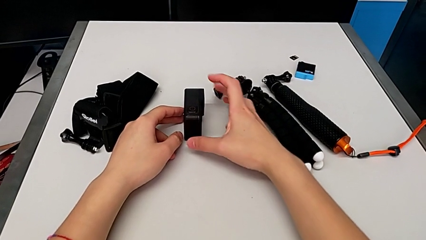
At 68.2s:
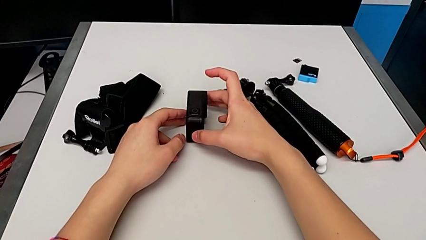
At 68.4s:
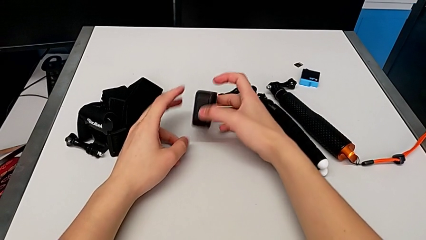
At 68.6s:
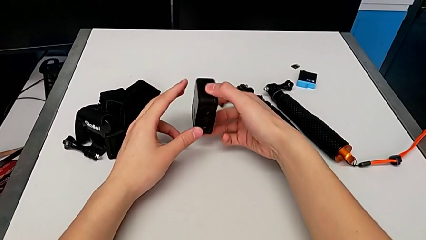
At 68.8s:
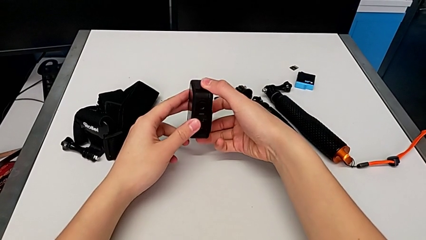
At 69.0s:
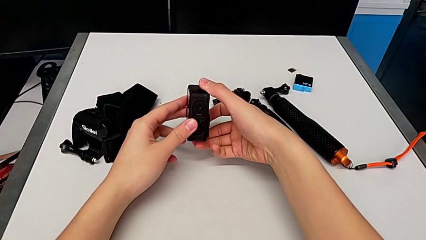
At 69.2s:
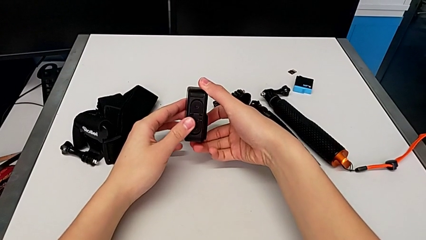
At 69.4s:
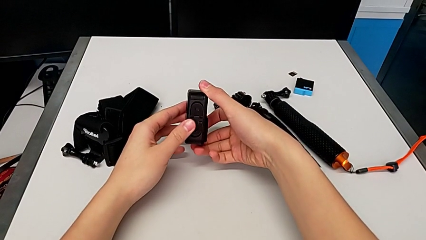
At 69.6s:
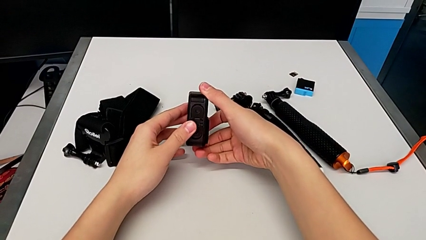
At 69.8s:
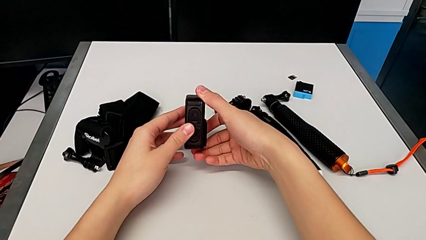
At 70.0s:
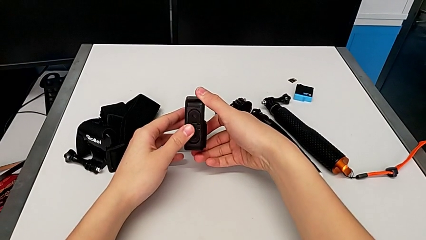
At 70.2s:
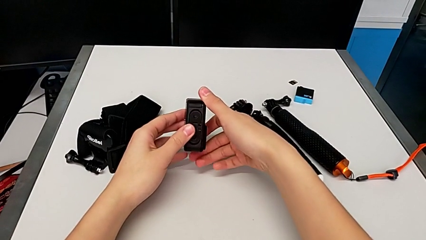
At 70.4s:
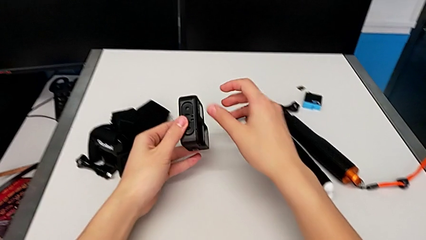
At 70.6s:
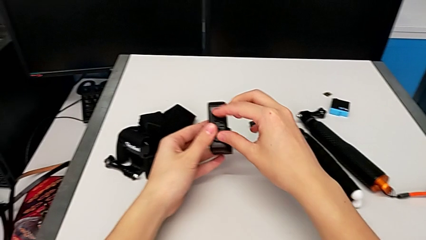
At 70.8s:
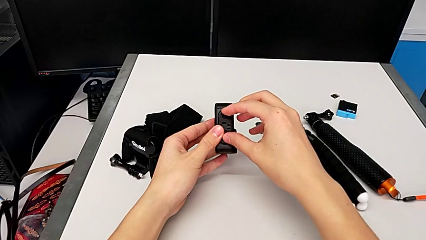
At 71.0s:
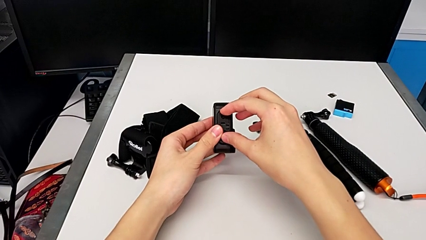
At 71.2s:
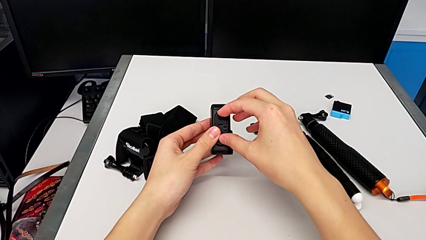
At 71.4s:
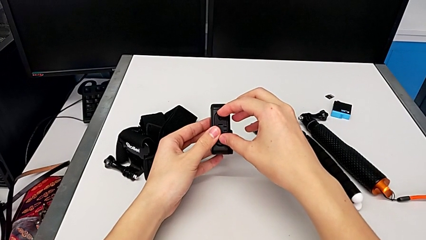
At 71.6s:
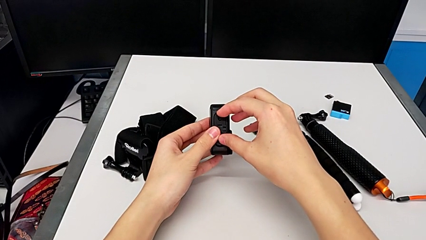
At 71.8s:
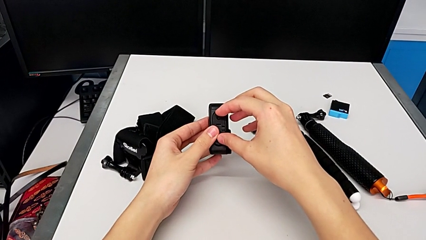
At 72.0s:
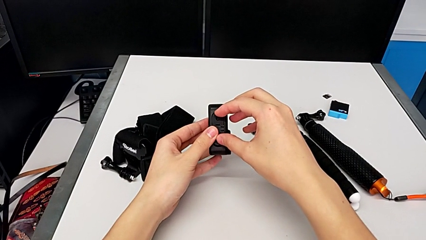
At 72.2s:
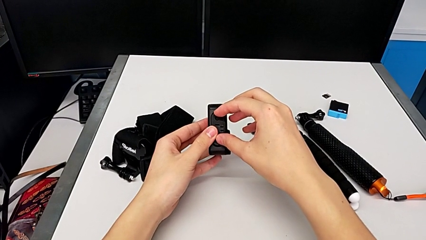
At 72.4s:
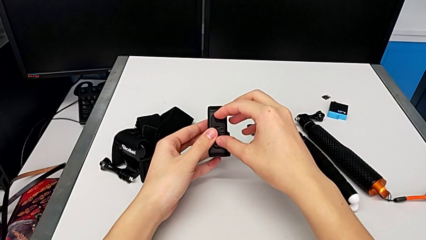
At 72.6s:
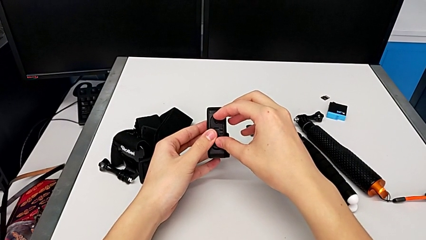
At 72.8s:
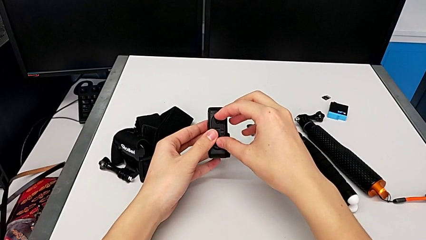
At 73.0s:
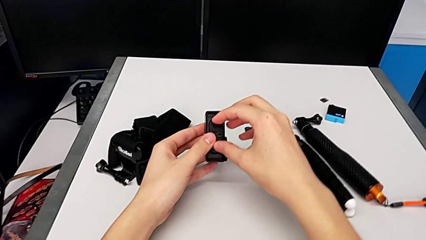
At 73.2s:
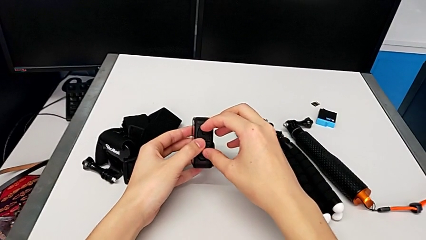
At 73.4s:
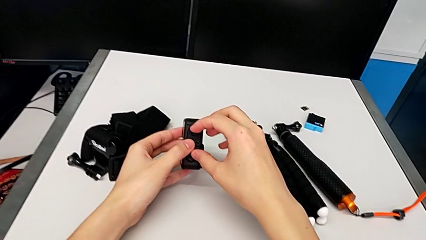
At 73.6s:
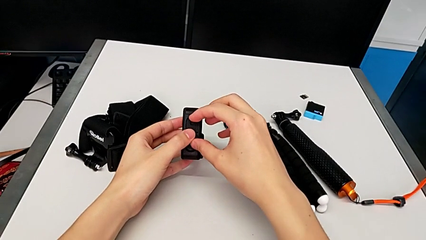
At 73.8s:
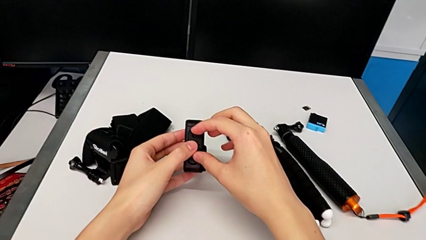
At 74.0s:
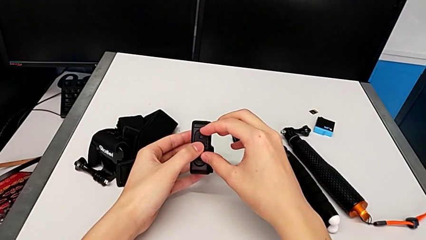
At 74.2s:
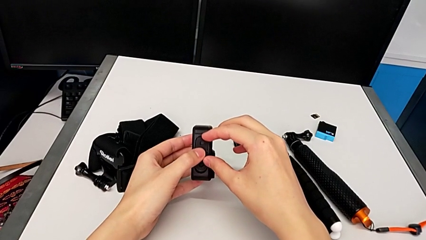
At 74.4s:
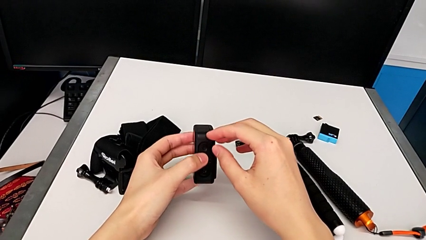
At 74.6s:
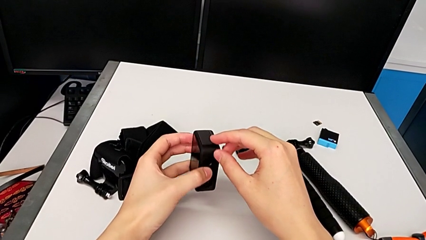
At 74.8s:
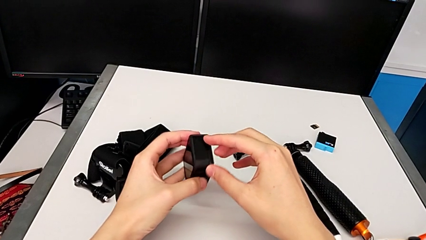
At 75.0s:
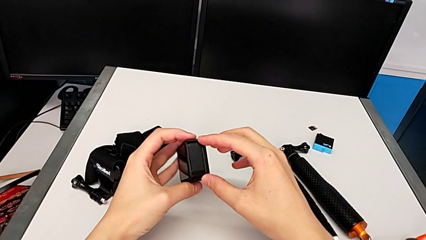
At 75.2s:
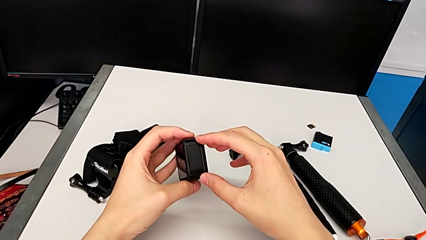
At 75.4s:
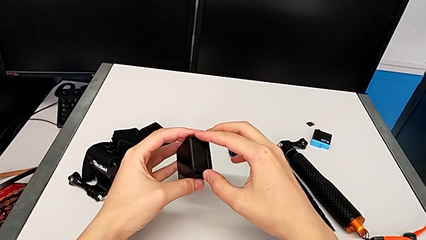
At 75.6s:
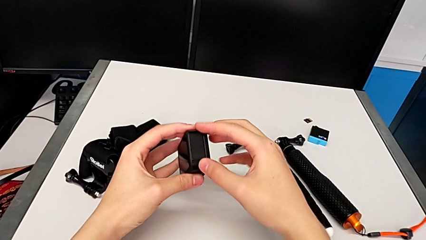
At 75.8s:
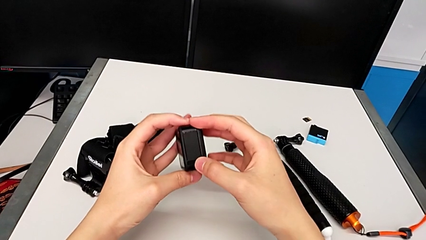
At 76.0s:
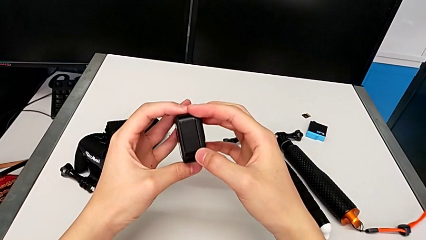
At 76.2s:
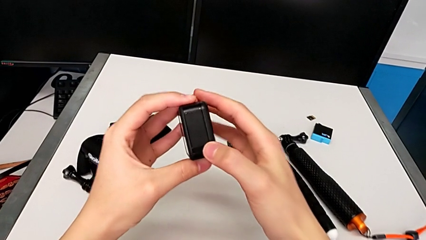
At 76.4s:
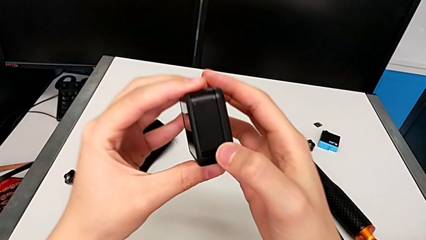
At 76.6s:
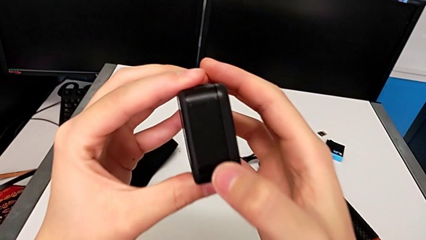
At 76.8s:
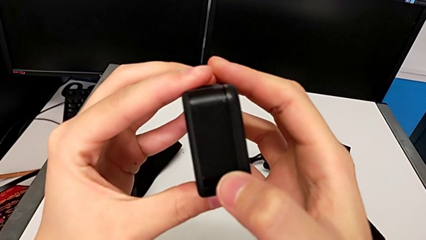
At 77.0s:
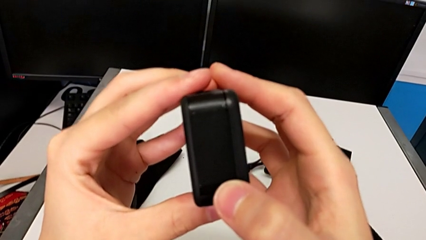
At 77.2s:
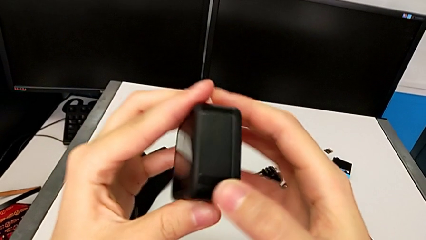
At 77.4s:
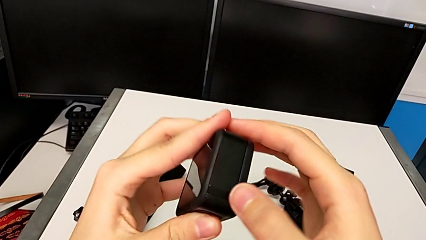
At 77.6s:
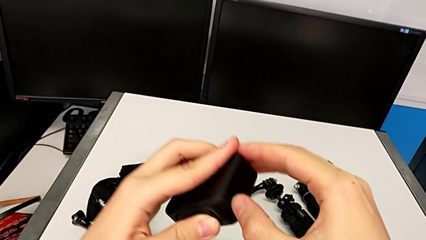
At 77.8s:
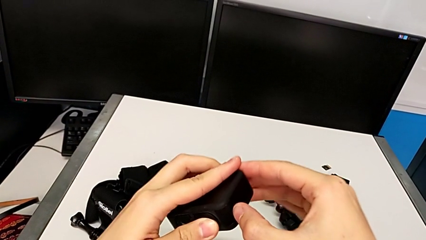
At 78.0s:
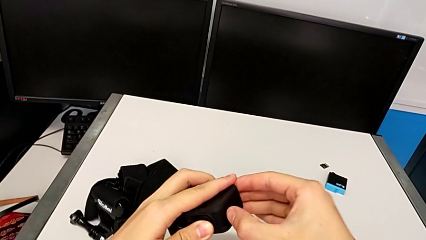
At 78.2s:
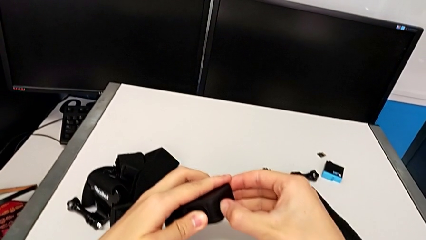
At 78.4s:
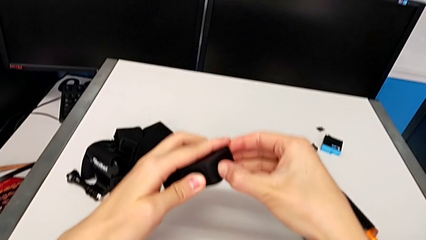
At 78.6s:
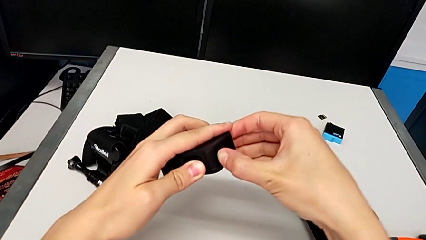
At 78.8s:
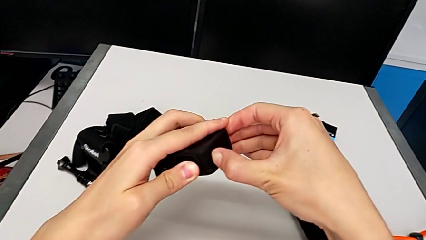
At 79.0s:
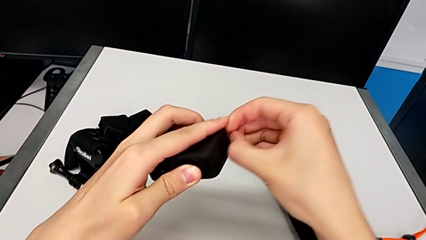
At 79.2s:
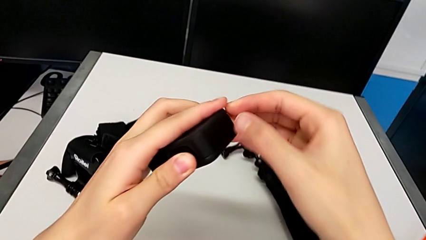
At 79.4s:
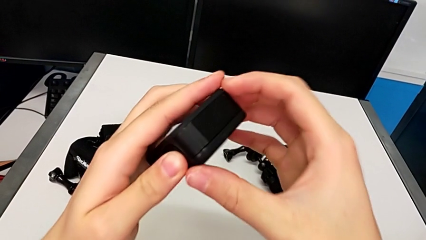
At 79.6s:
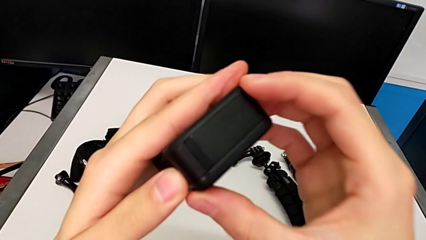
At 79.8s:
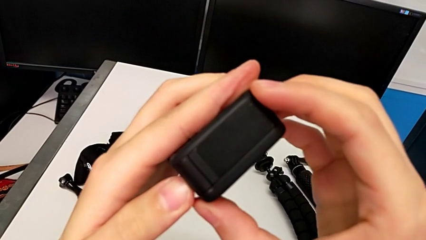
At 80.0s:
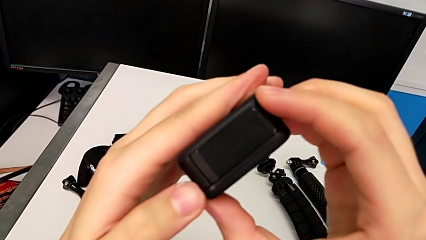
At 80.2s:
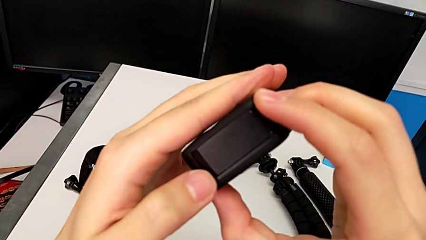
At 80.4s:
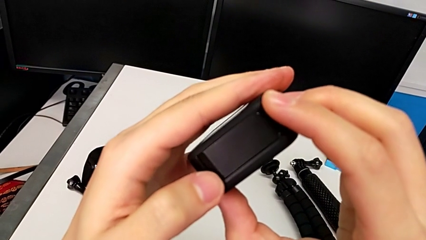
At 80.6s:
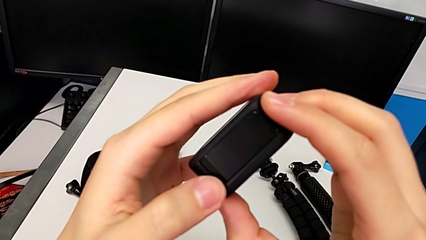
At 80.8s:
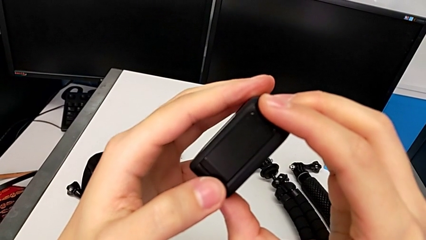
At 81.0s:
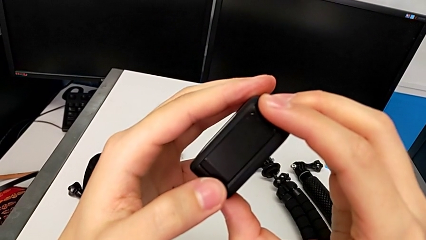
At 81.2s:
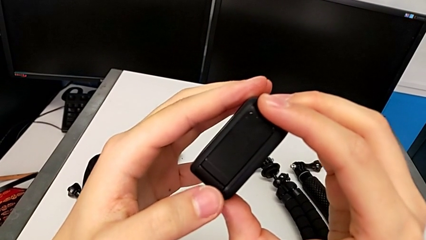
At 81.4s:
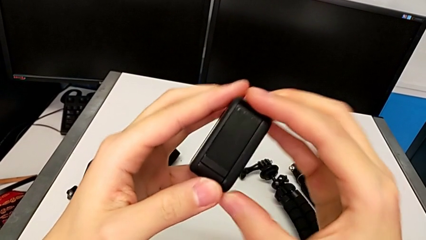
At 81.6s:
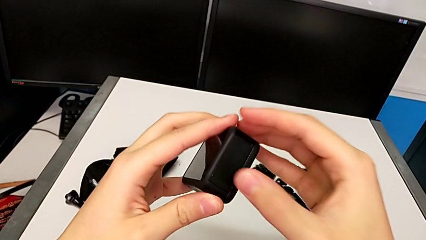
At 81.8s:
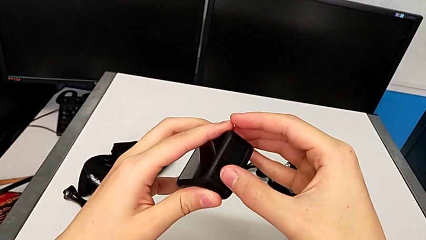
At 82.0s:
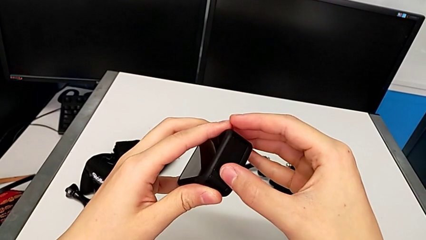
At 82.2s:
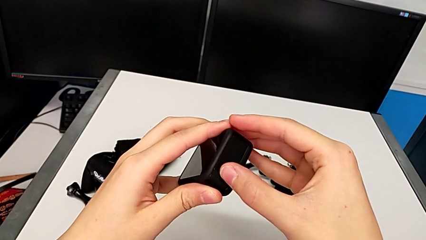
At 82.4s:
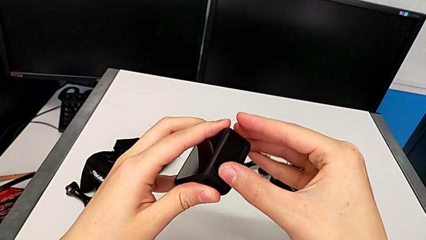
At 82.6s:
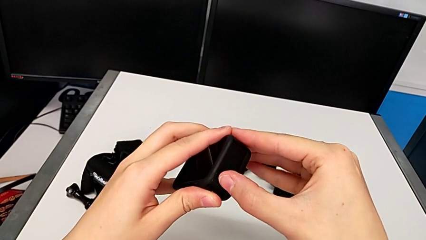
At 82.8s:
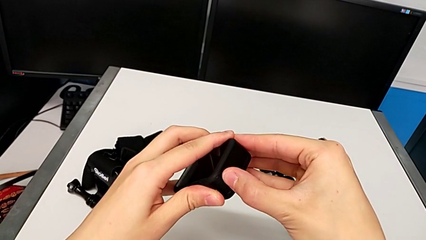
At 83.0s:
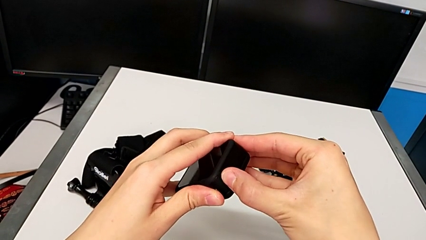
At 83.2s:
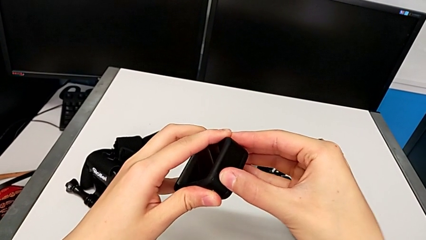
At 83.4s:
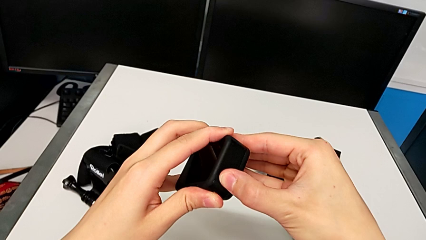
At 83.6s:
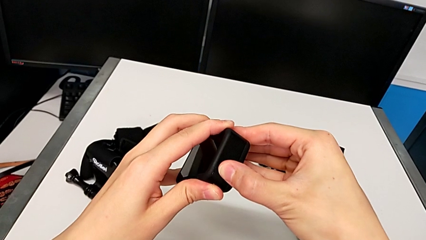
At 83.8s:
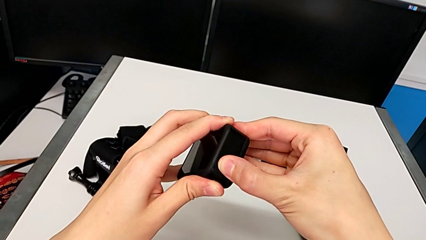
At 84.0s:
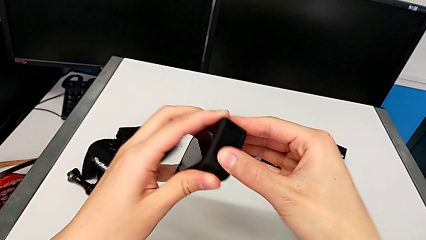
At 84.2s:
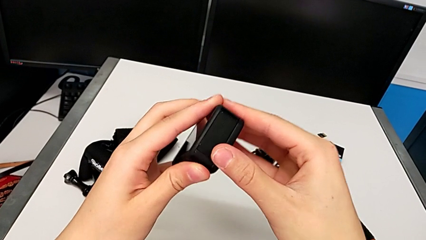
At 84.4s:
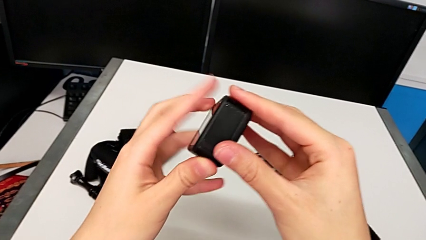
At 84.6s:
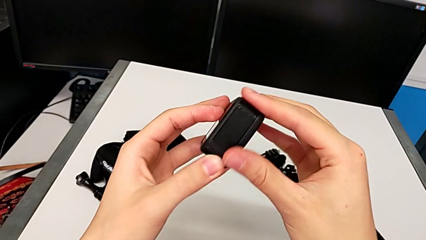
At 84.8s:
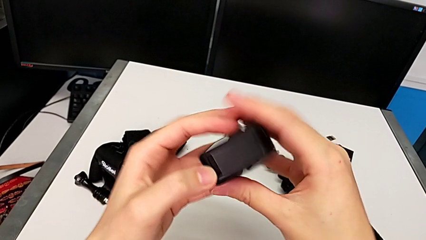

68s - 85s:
The camera wearer is changing the battery for the GoPro. They inspect the GoPro, wrongly pull the mount tabs, pull the position GoPro, pull the battery door and press it.
